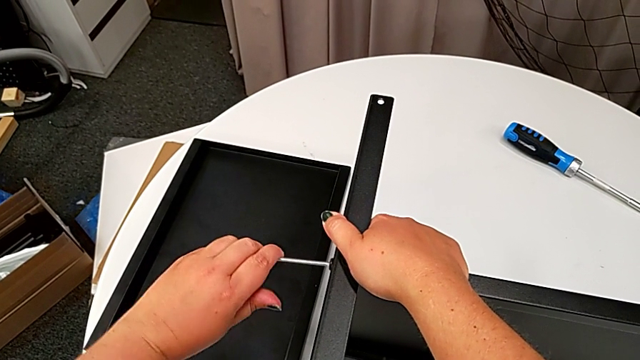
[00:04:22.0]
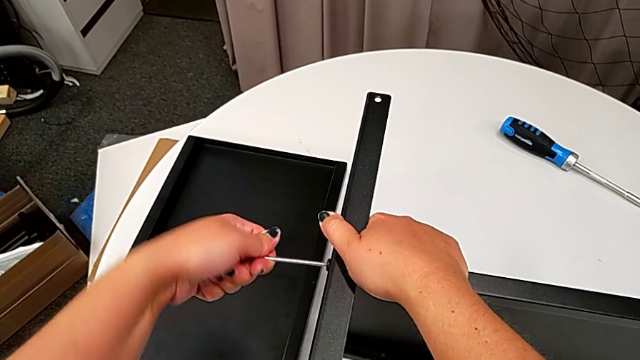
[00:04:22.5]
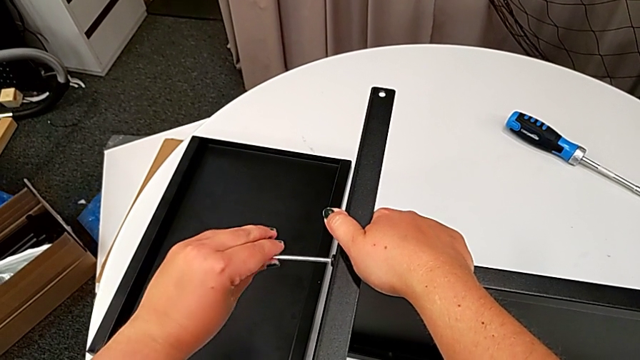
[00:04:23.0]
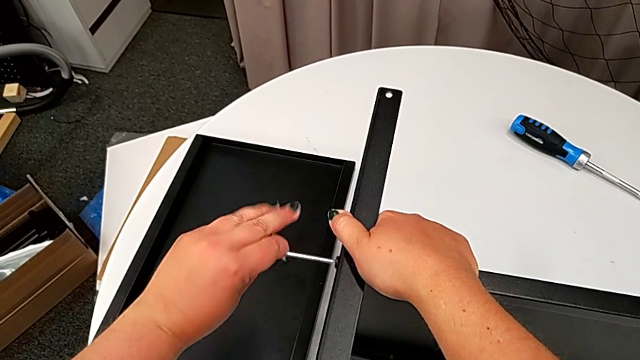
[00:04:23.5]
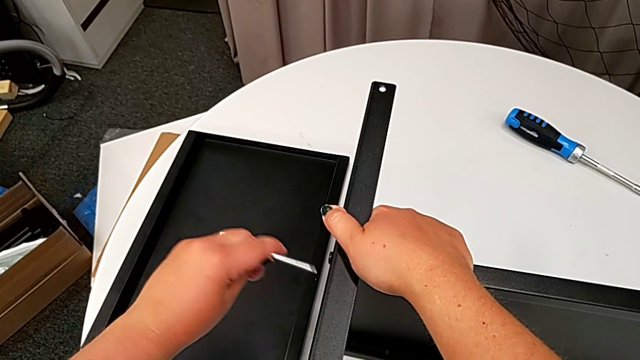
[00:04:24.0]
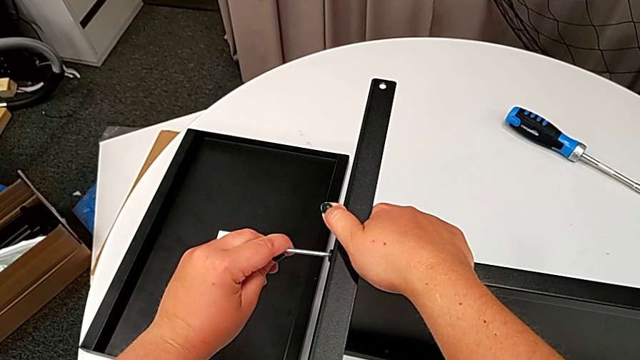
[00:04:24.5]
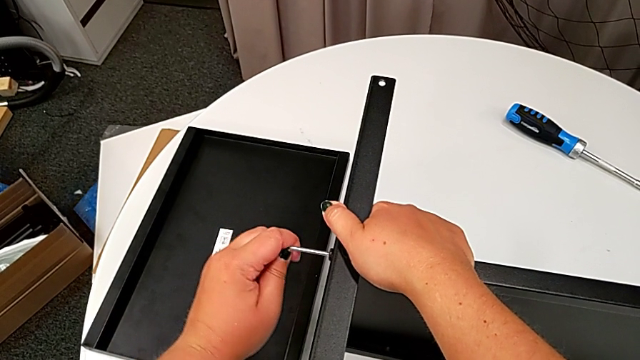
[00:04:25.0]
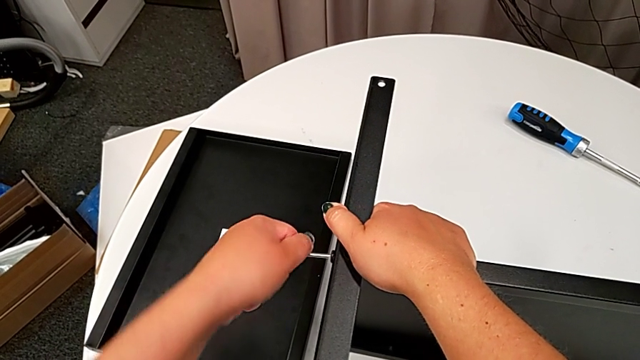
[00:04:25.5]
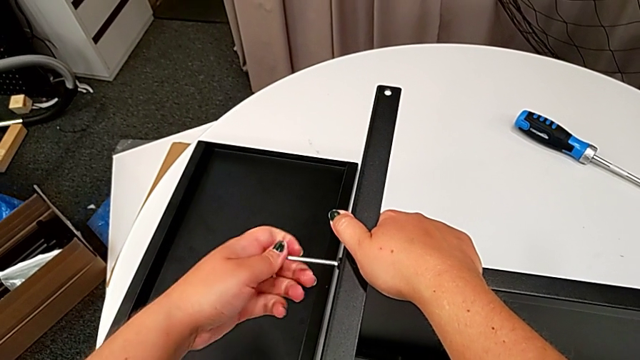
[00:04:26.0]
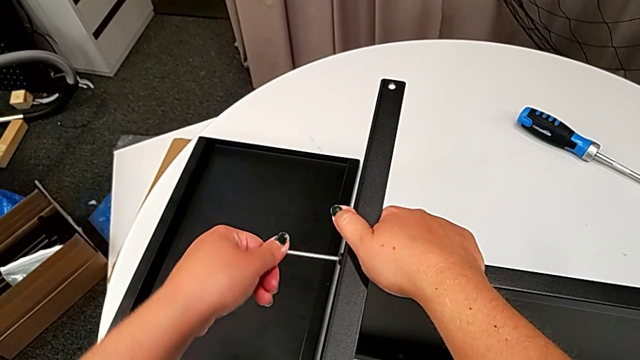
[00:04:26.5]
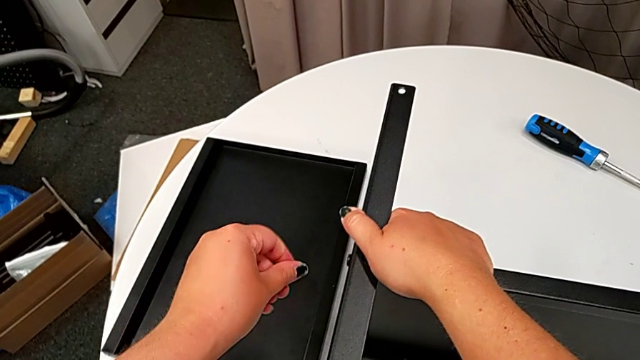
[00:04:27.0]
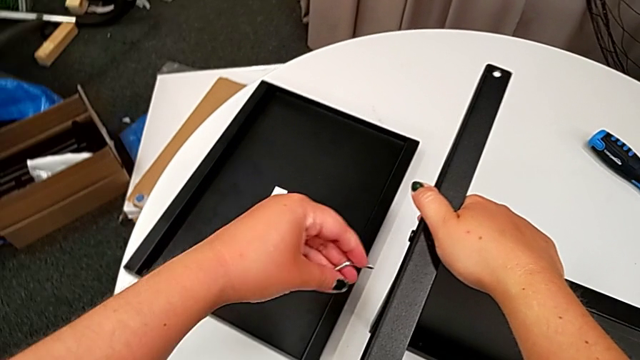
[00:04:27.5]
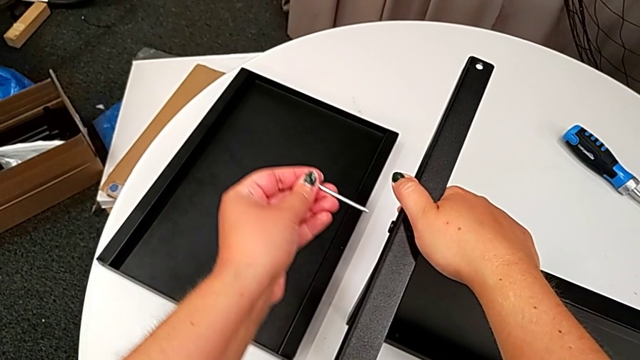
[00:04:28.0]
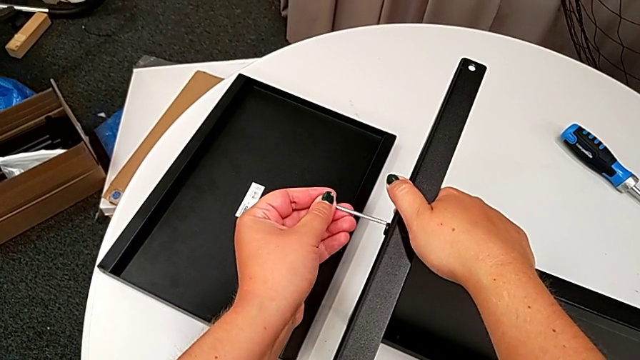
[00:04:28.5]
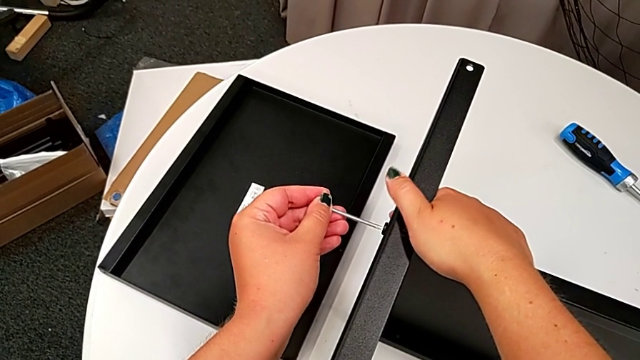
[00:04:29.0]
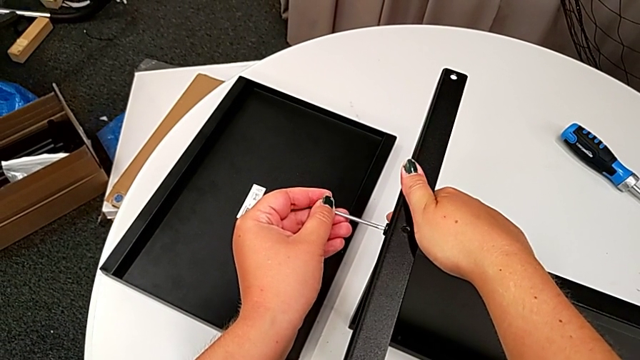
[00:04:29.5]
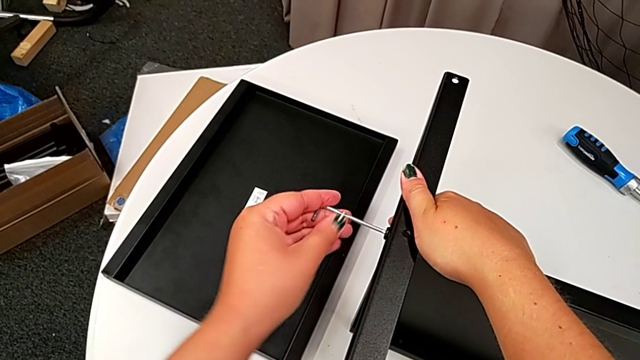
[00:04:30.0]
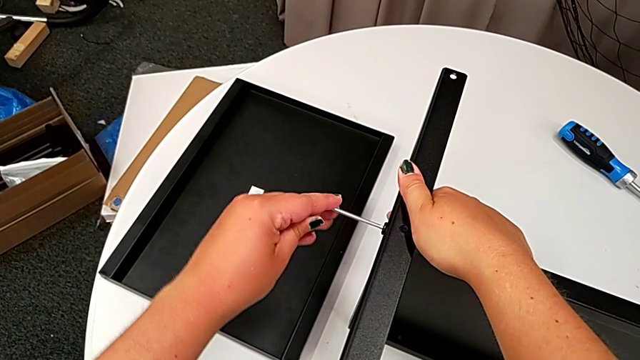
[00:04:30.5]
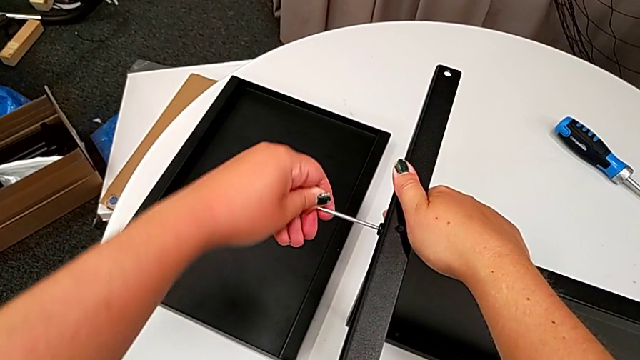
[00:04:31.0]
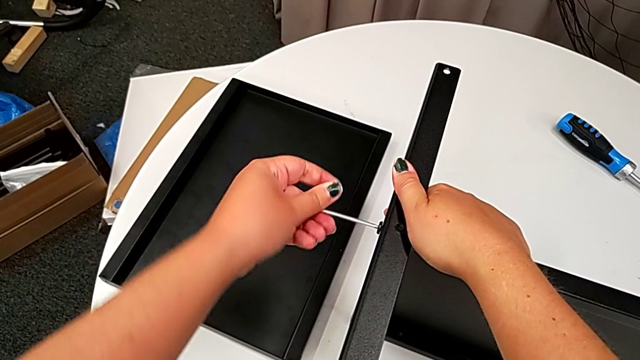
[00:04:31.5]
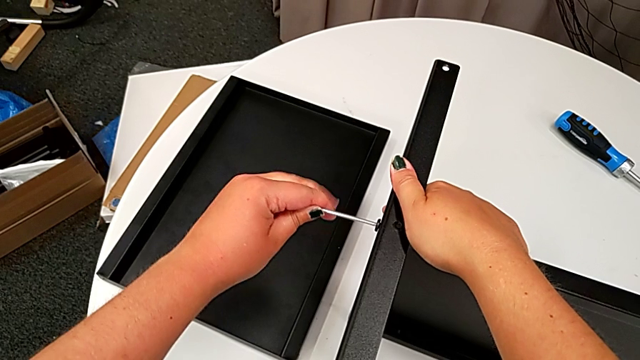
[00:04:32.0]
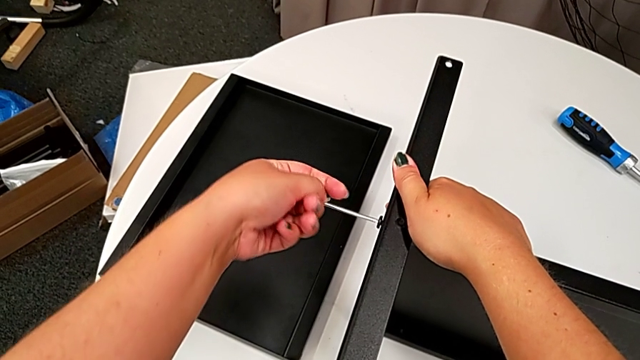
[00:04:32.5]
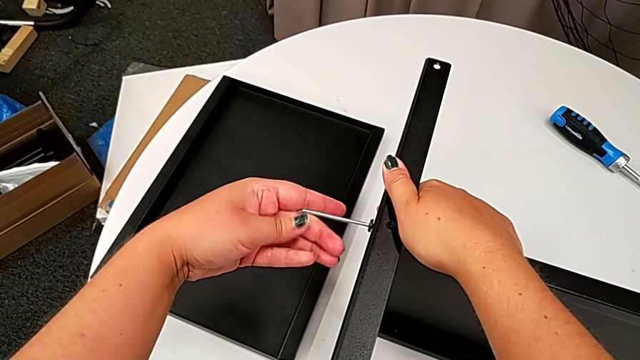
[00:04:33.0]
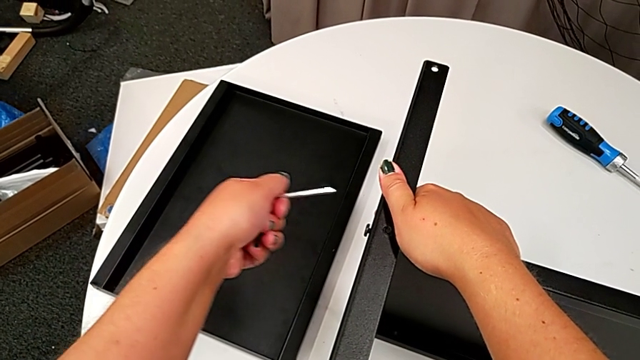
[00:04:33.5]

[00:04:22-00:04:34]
The camera wearer is disassembling the fourth leg. They keep unscrewing the hex socket head and withdraw the Allen wrench.

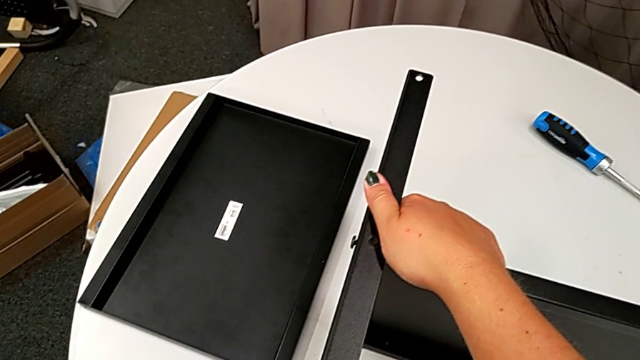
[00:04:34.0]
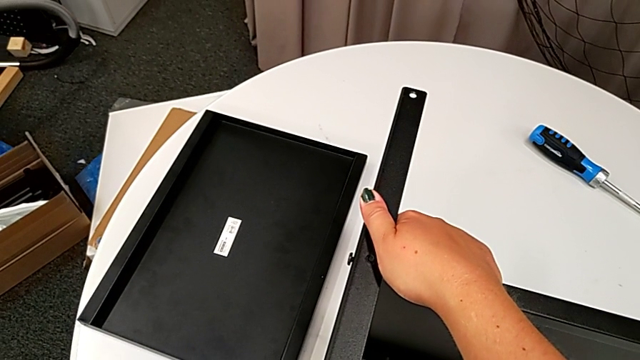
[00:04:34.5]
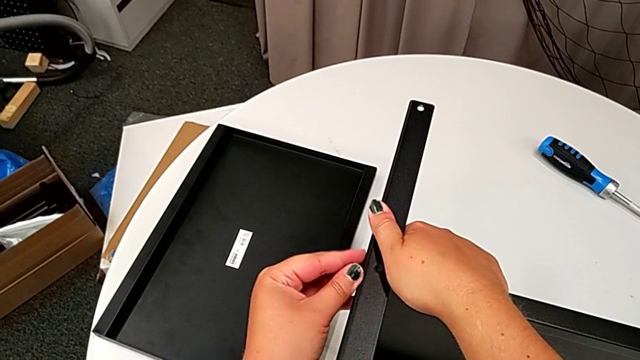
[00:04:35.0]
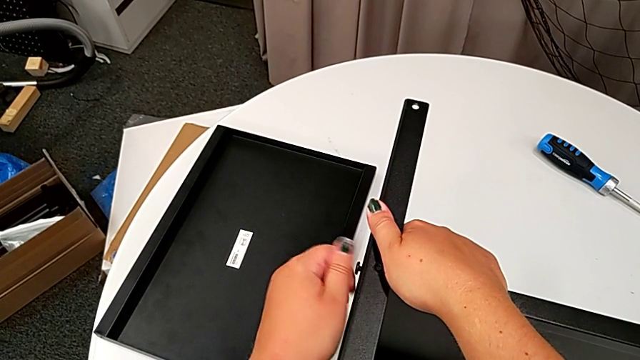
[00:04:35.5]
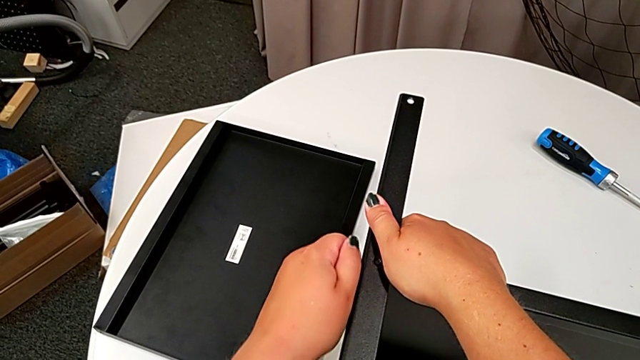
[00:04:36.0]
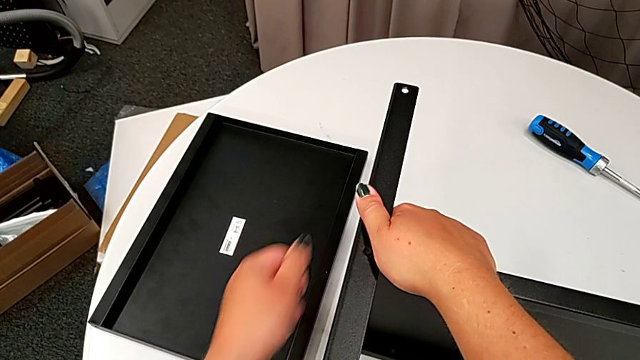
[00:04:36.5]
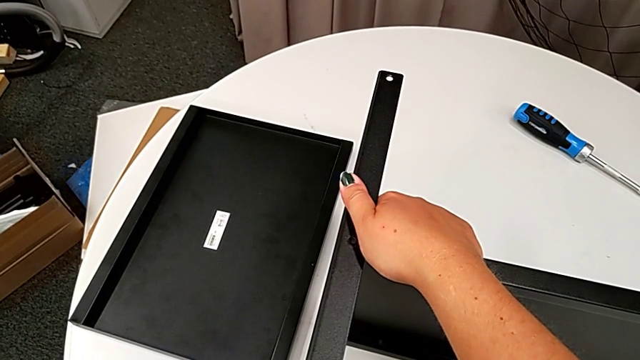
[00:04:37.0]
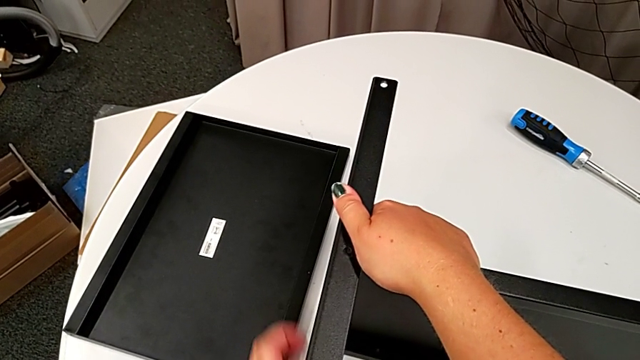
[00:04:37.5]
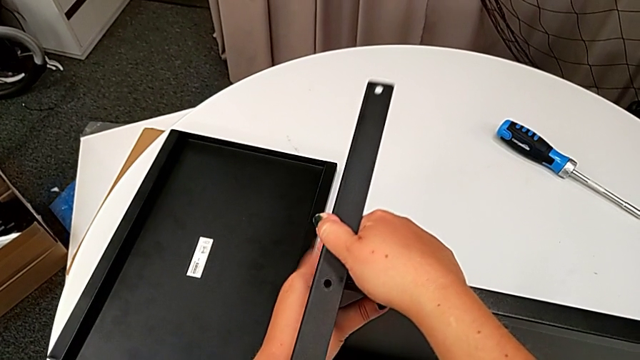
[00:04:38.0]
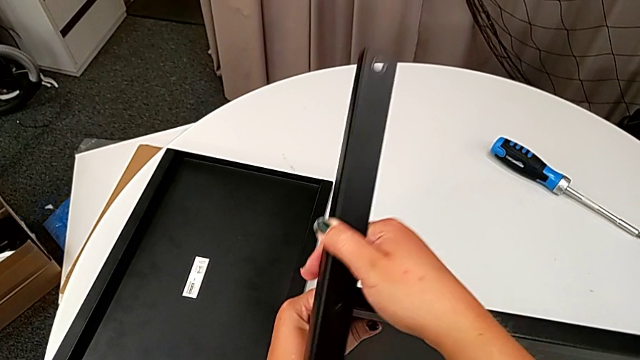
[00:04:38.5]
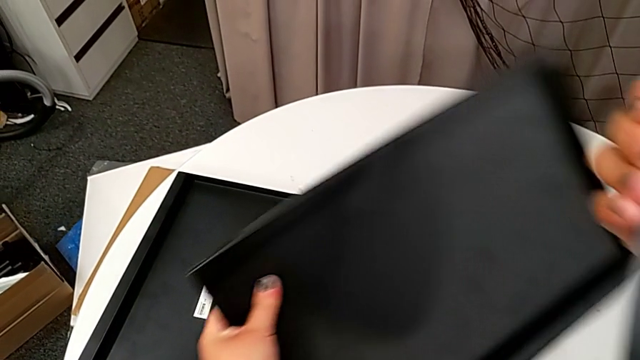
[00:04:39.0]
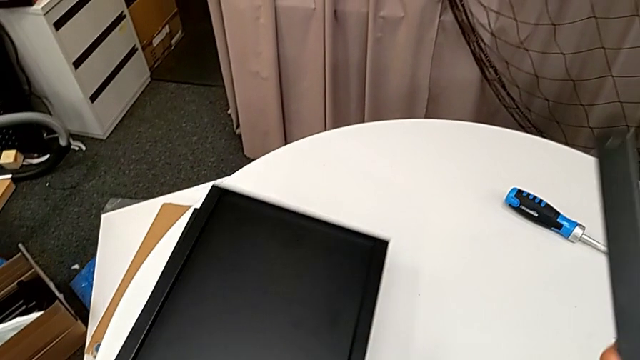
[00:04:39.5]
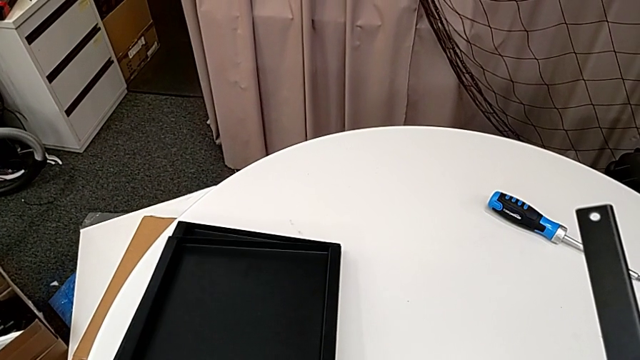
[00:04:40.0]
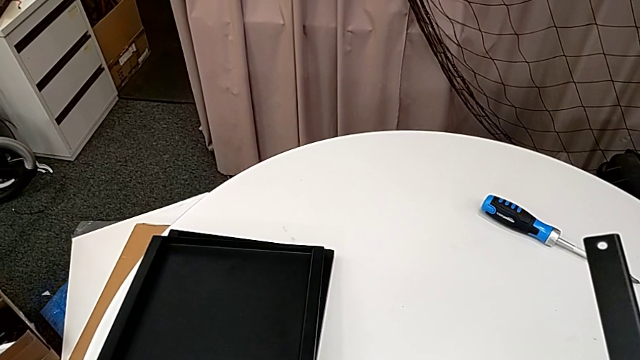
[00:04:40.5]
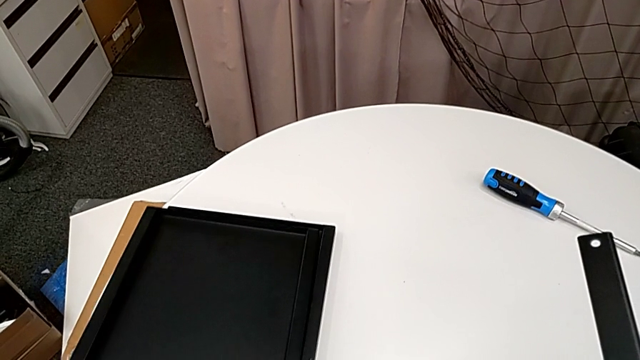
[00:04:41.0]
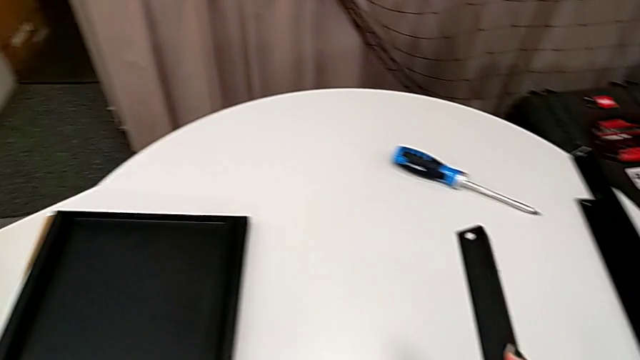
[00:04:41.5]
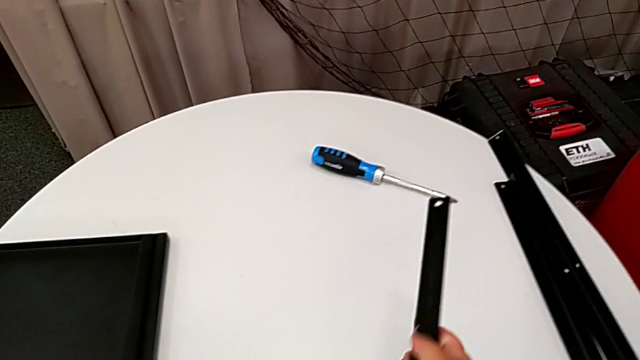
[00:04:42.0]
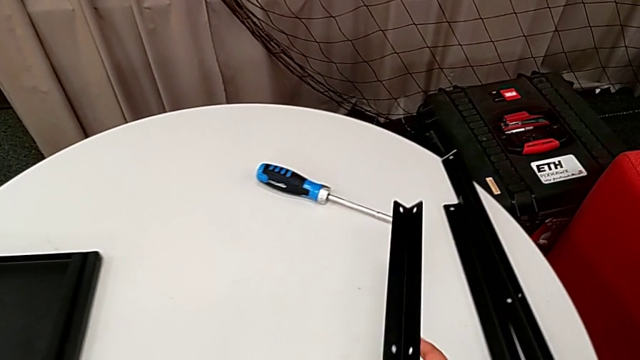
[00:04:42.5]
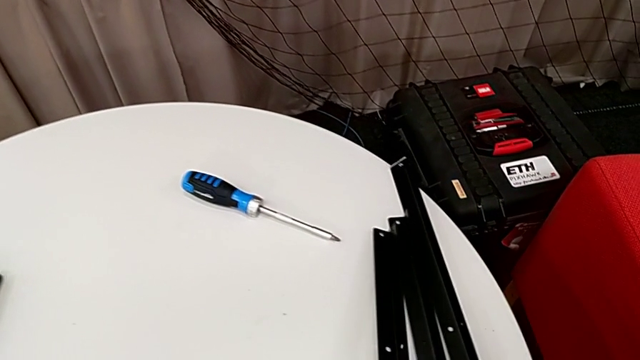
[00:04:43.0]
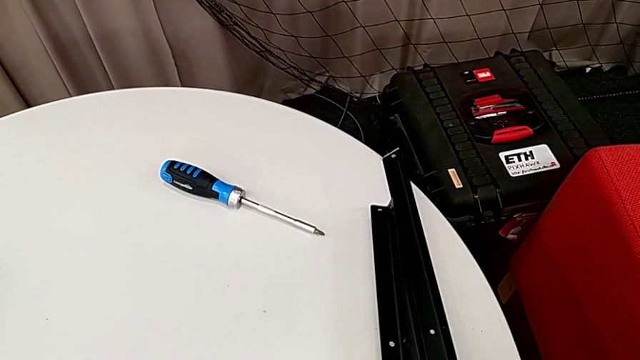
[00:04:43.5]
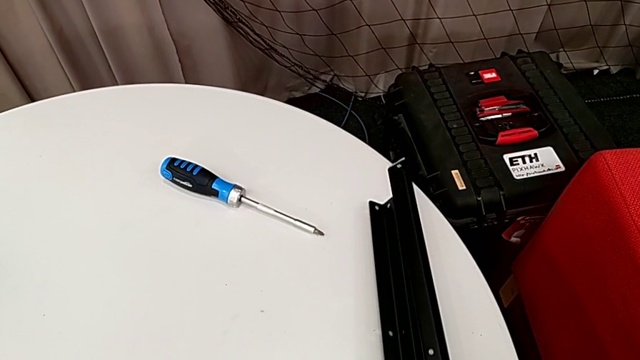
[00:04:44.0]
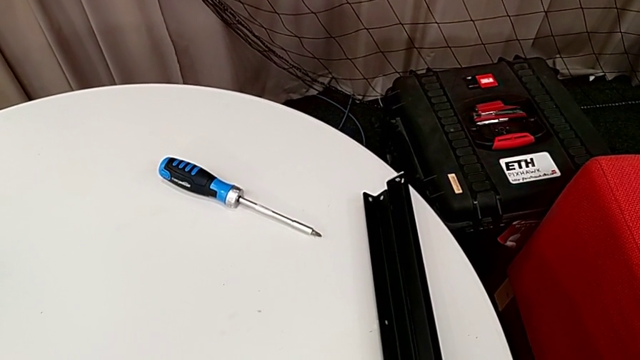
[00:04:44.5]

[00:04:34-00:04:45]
The camera wearer is disassembling the fourth leg. They place the Allen wrench, unscrew the hex socket head, disassemble it, place it, disassemble the leg, place the tray and place the leg.
